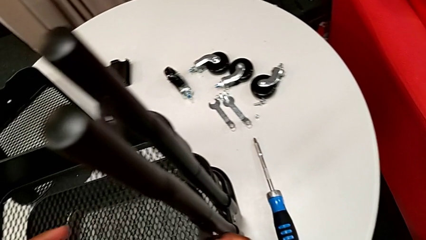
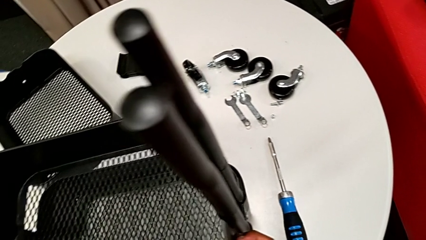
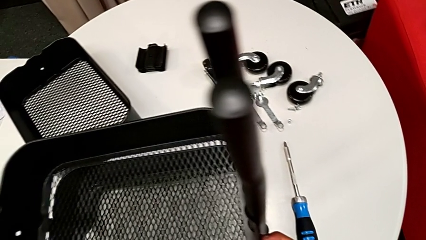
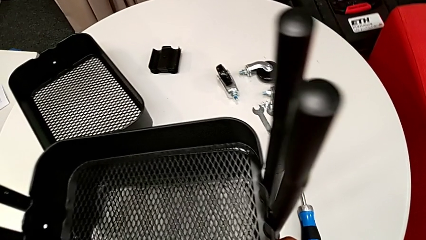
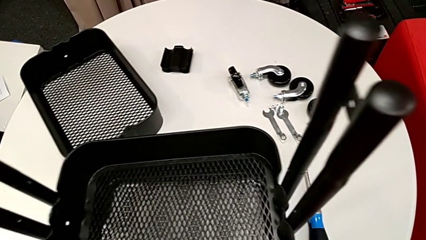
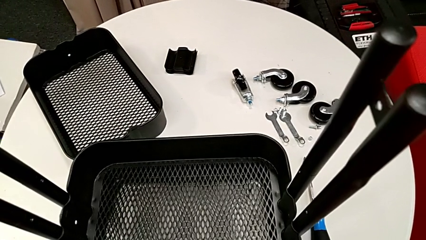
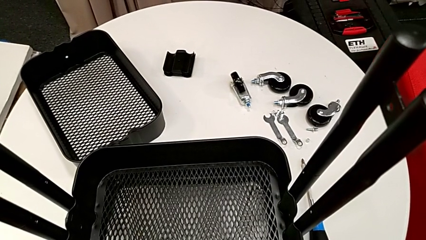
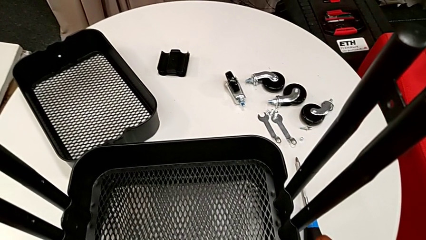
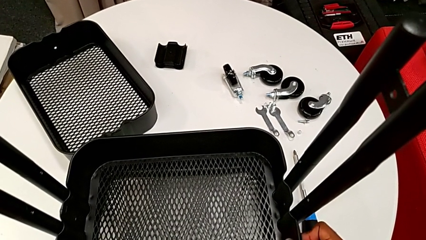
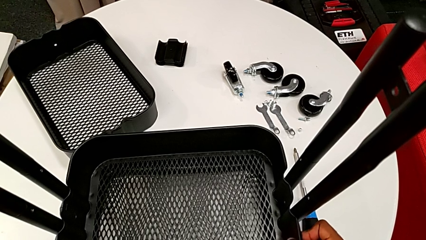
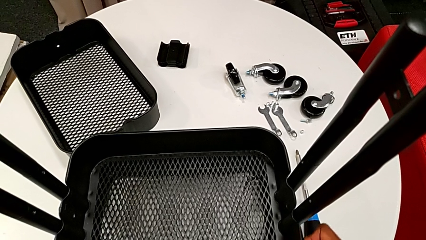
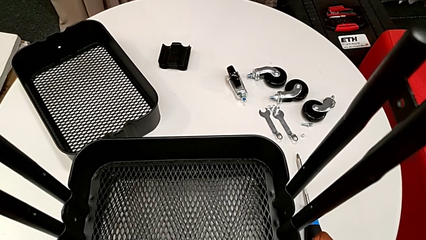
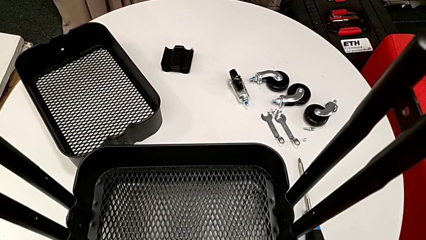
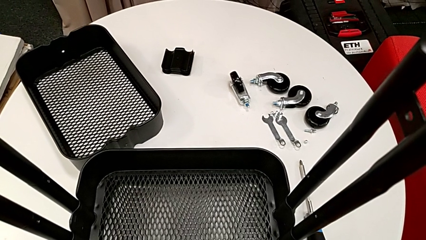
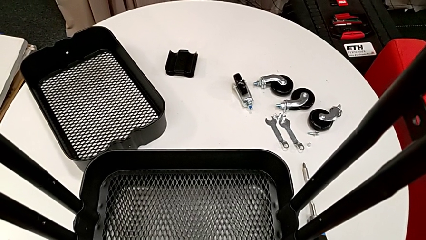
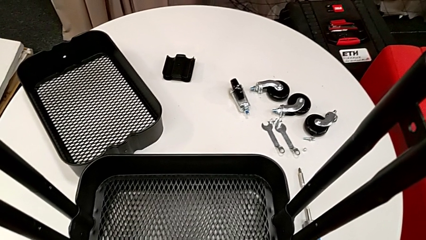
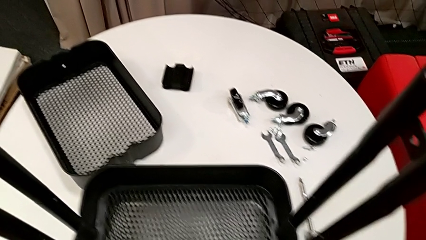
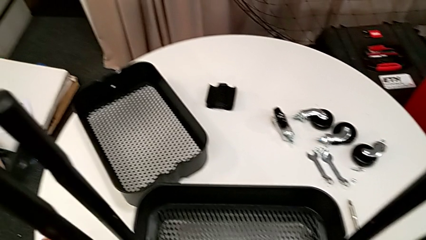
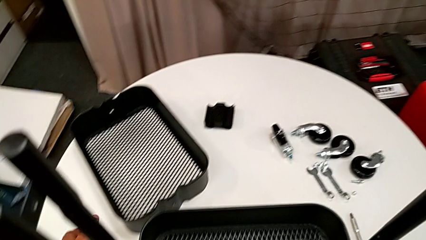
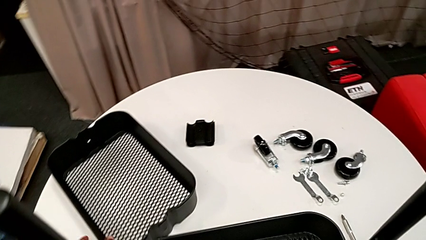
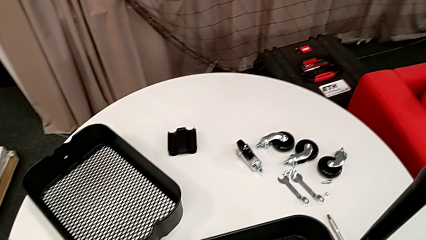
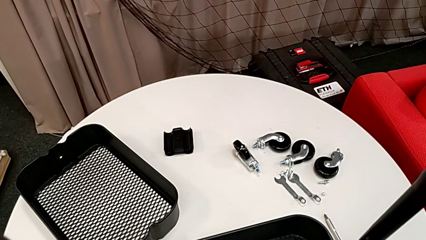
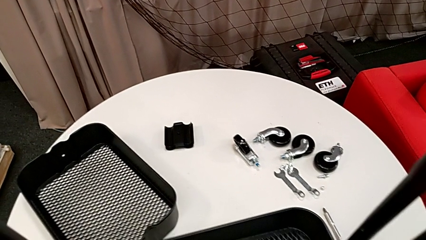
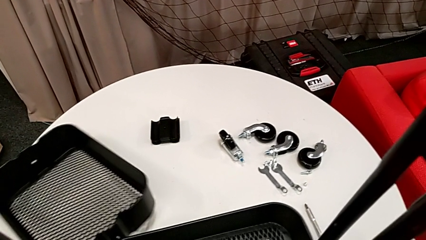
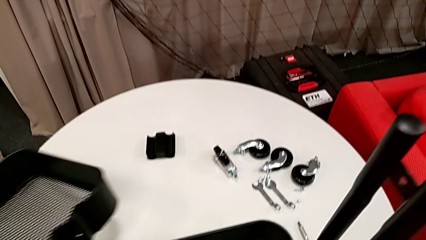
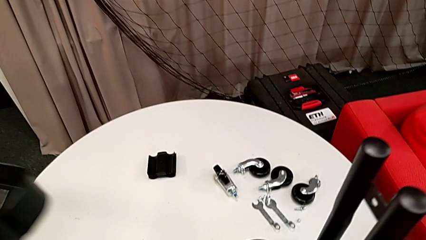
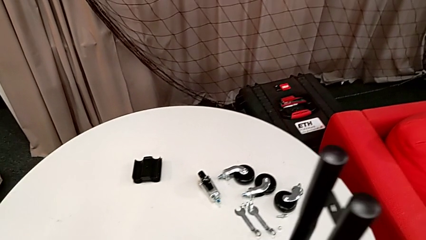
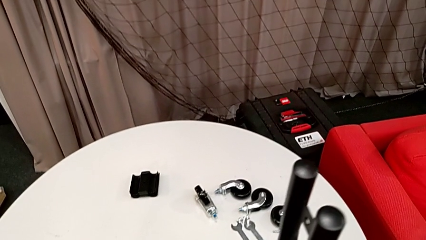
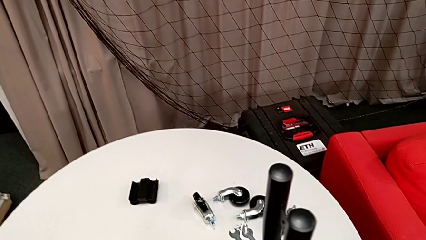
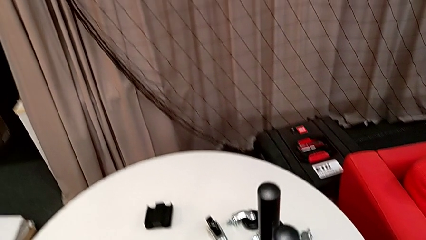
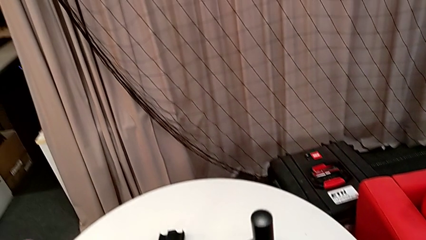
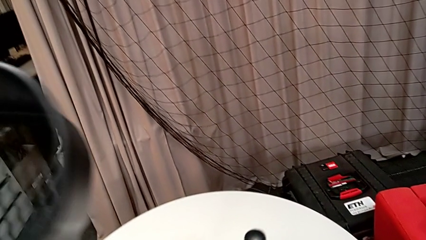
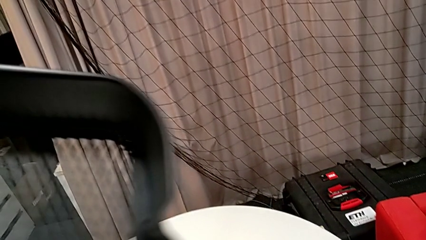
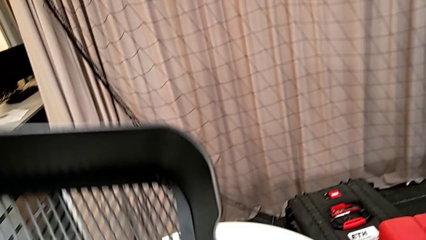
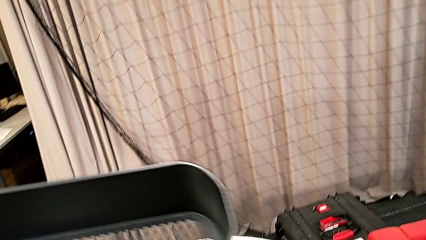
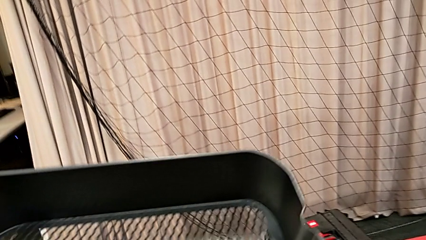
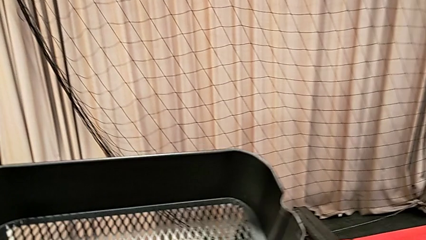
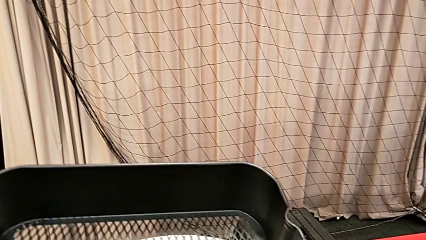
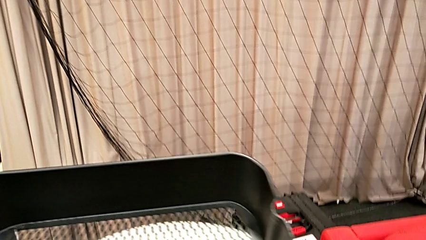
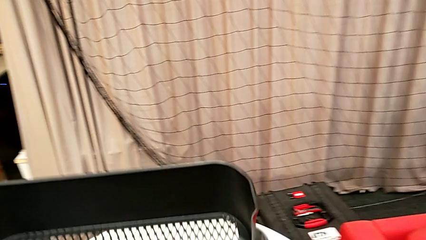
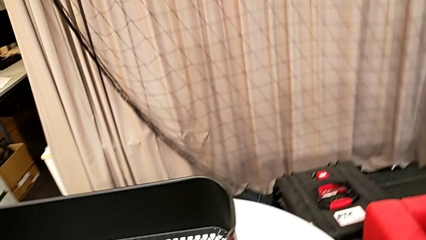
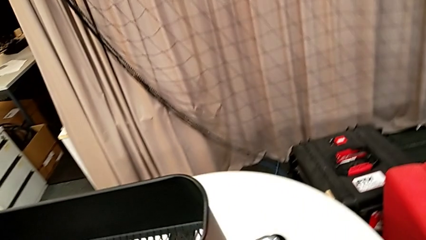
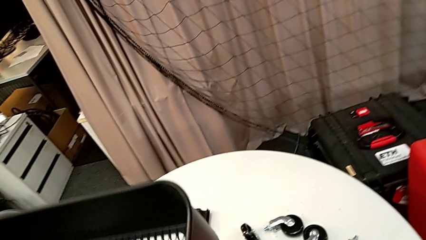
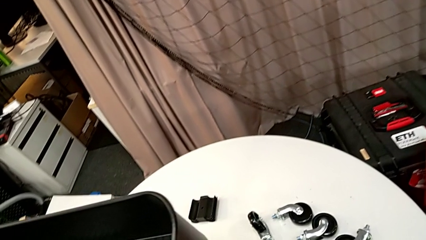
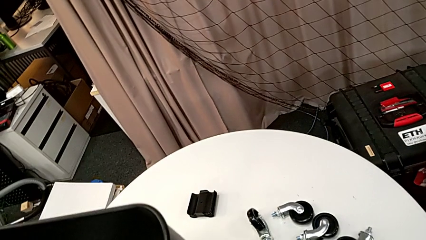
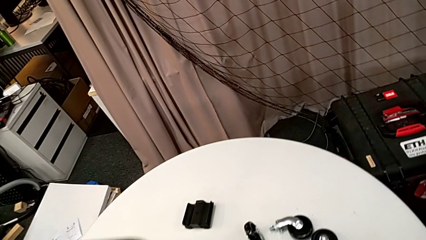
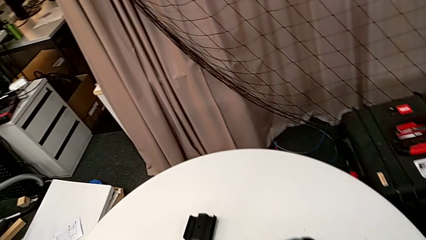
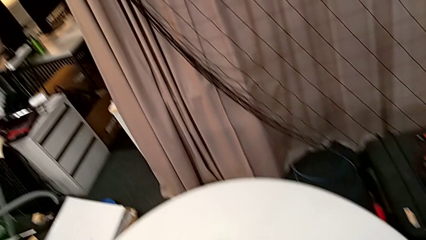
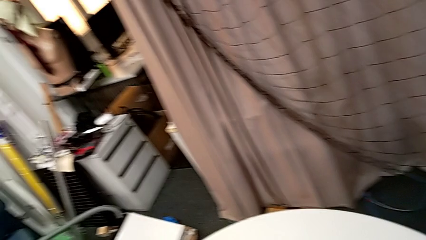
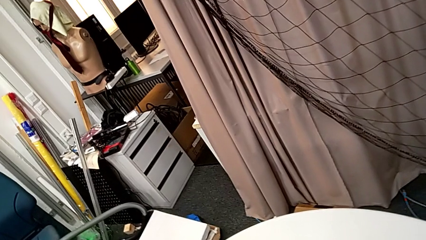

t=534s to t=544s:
The camera wearer is inserting the second and third tray. They drop the middle grid tray, approach the grid tray, grab the top grid tray and insert it.

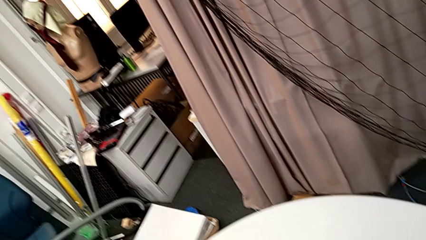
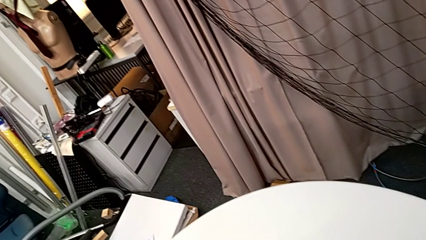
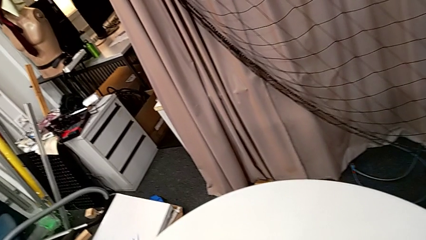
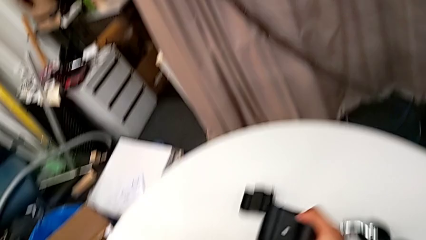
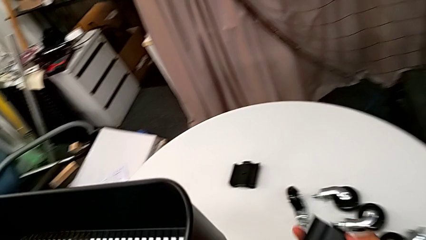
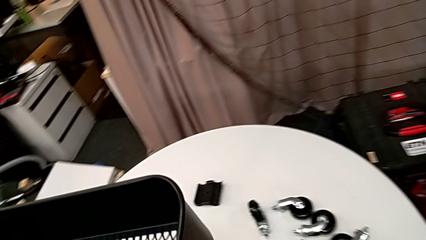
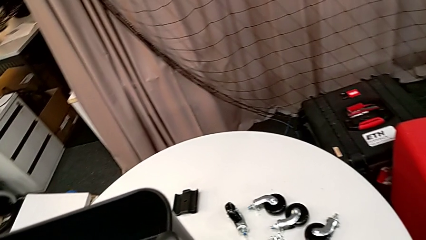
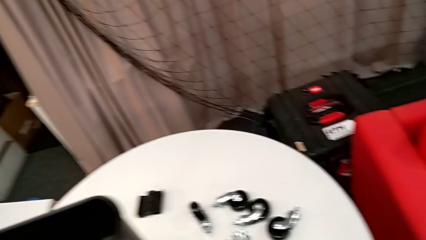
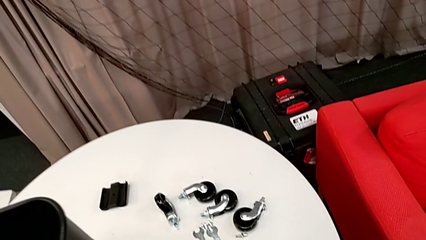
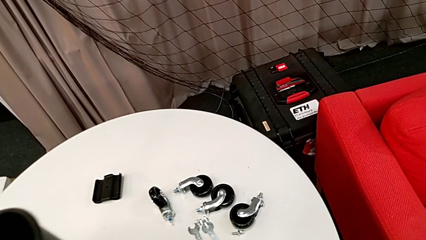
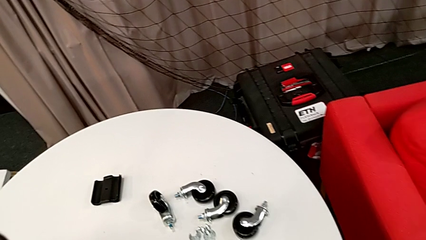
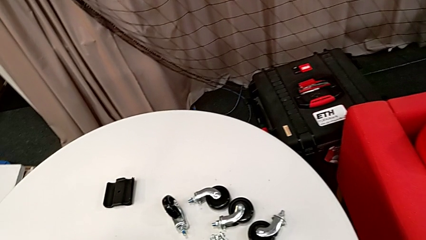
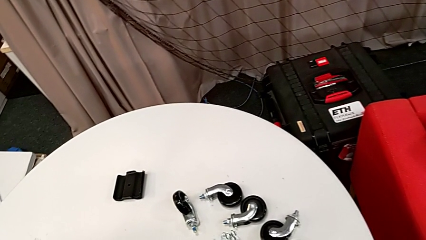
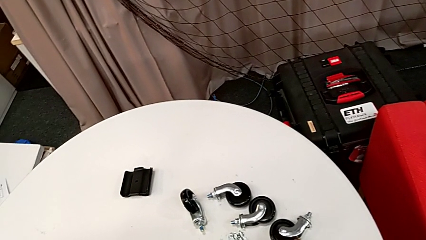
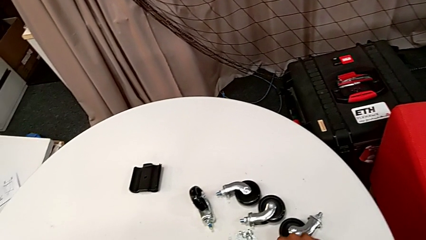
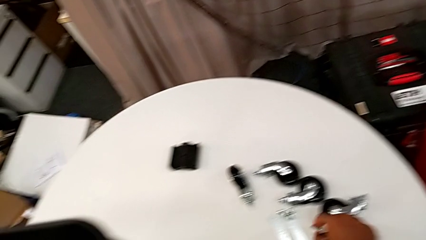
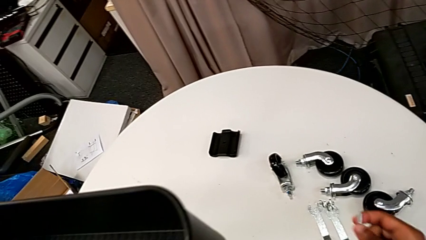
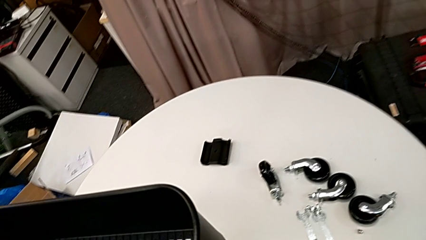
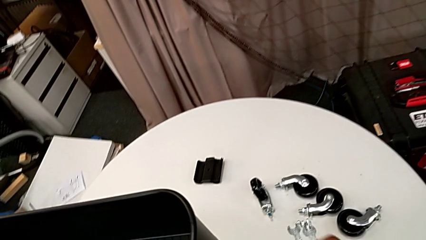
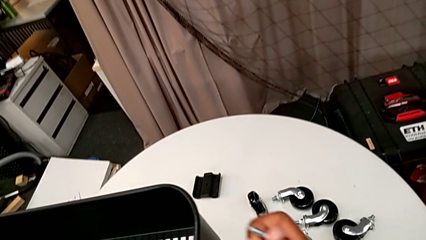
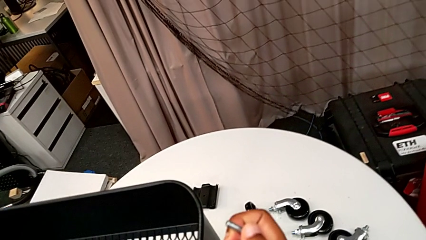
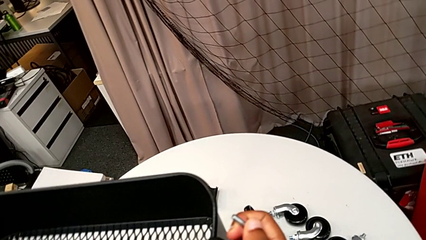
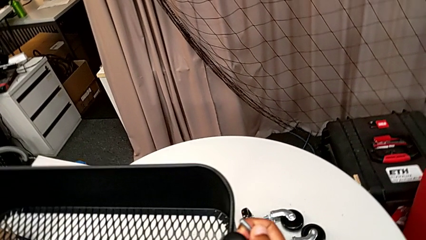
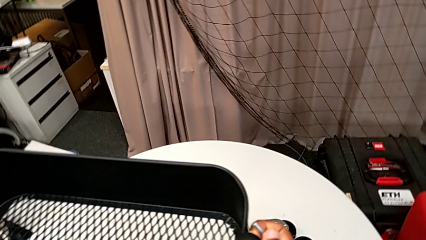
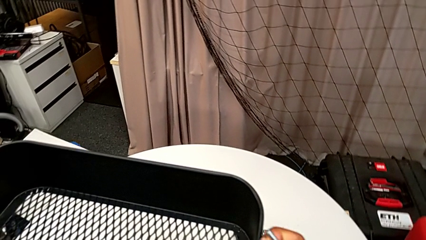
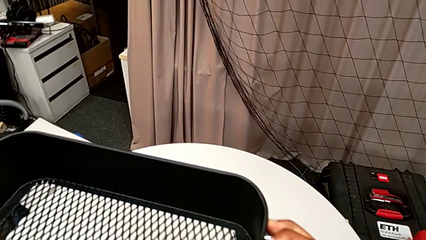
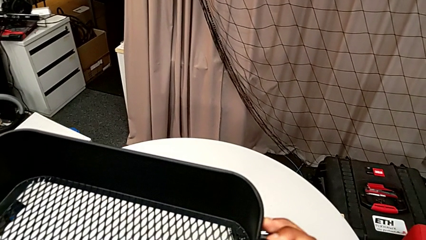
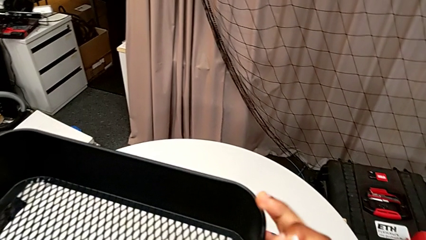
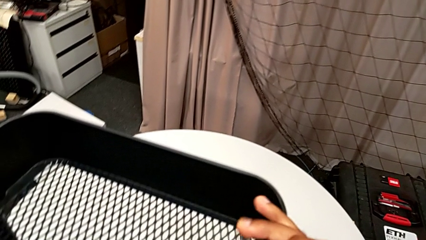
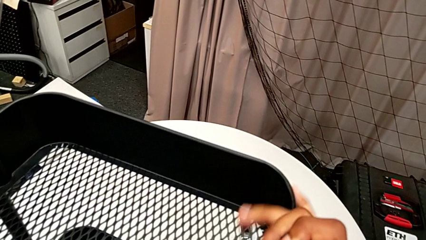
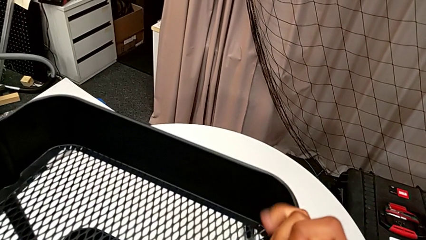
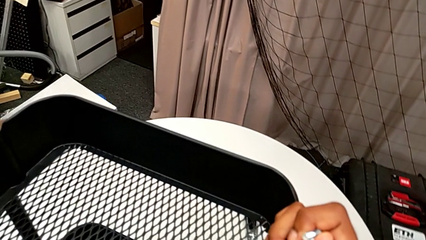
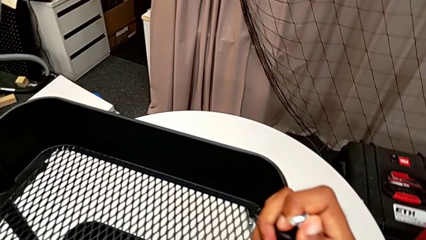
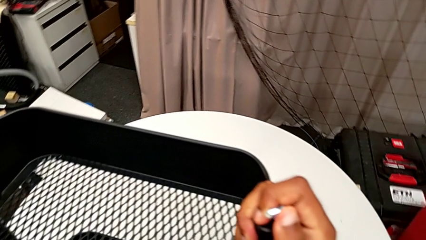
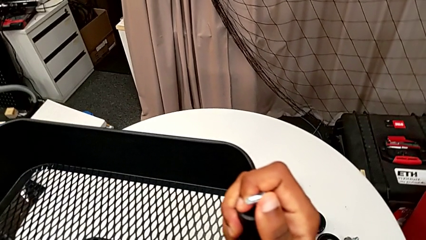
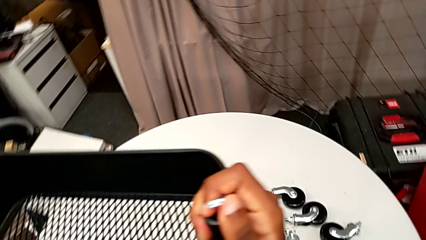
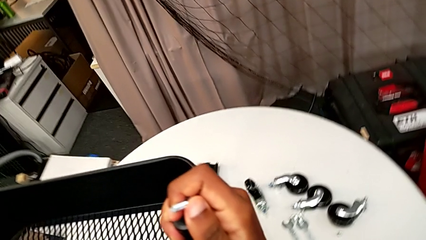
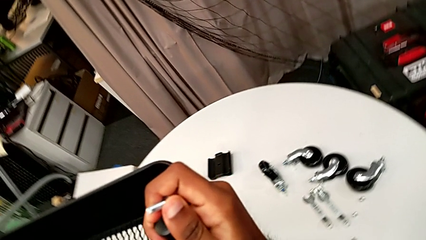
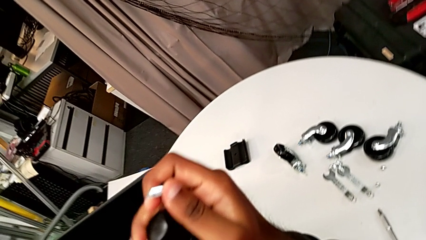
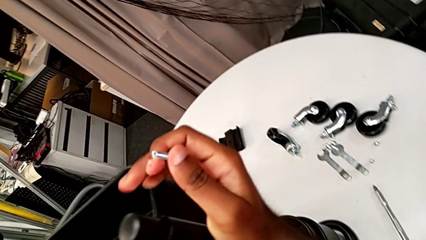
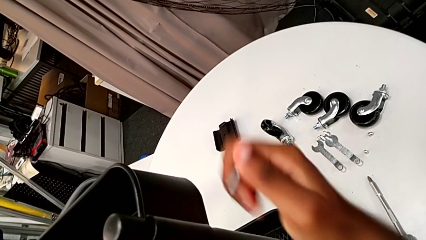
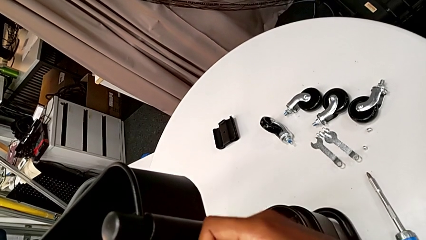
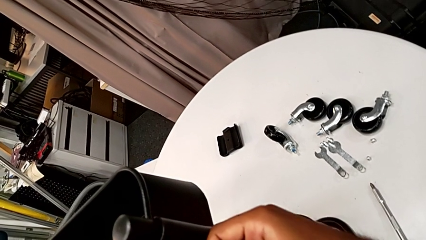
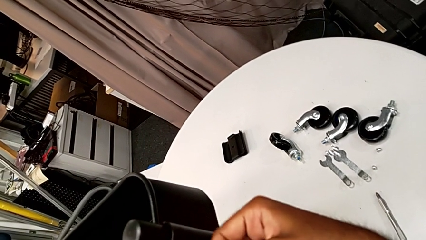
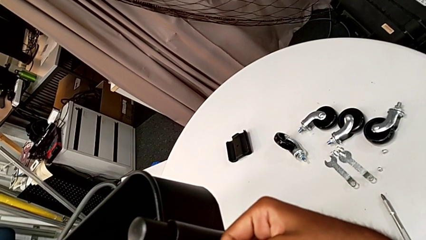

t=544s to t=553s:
The camera wearer is assembling the brackets to the top tray. They grab the first bracket, grab the first bolt, place the first bracket and align the top grid tray.
